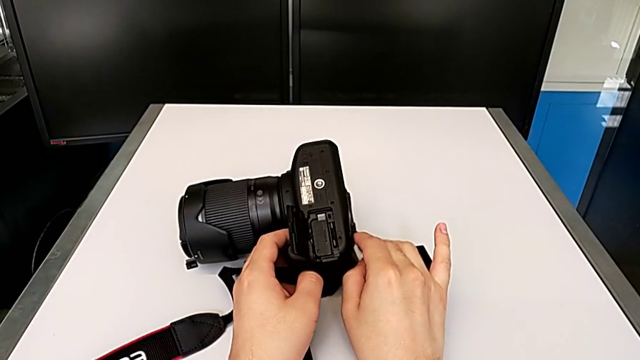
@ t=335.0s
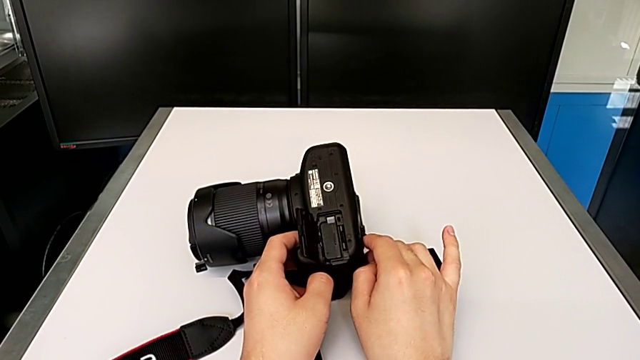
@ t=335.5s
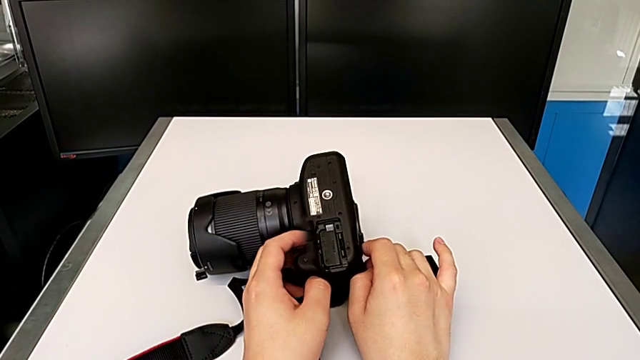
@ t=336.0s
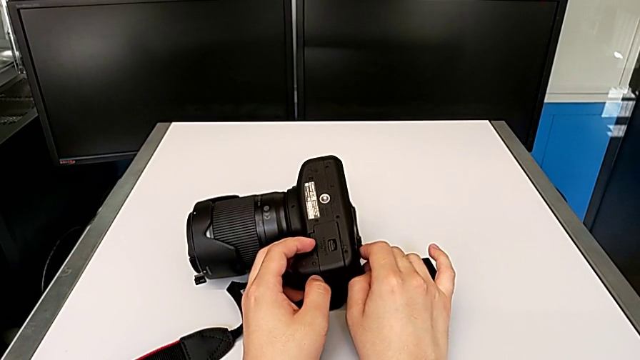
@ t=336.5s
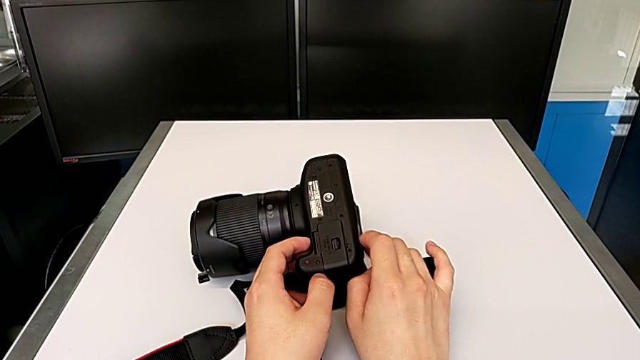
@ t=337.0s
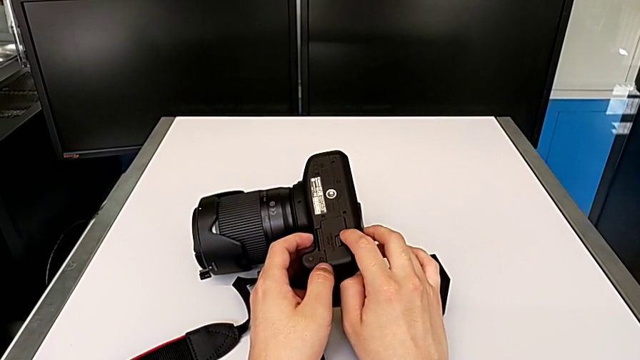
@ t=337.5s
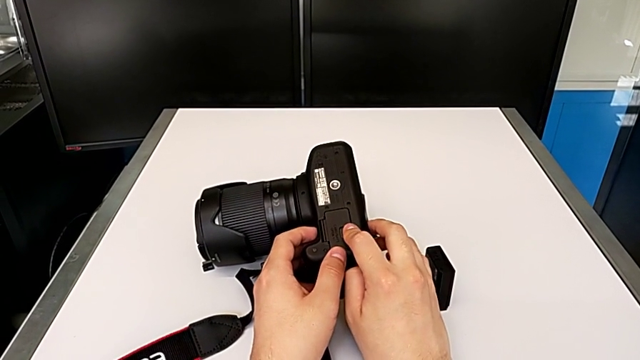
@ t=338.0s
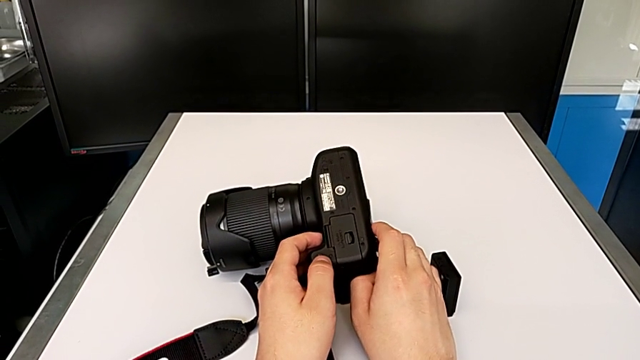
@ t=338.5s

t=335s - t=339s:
The camera wearer is exchanging their SD card for the DSLR camera's. They close the battery door and push it.
